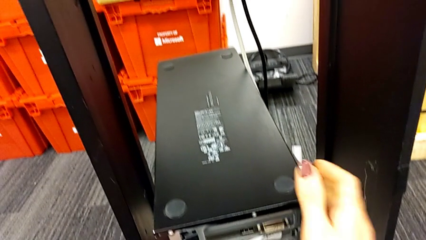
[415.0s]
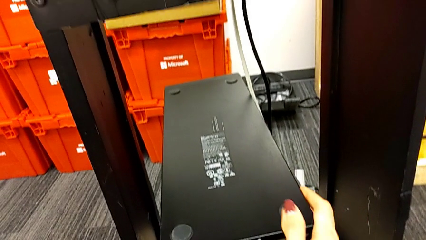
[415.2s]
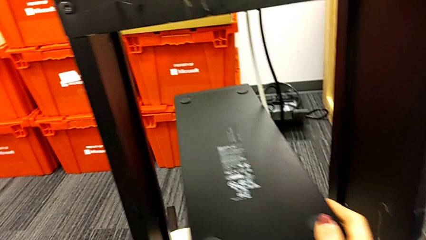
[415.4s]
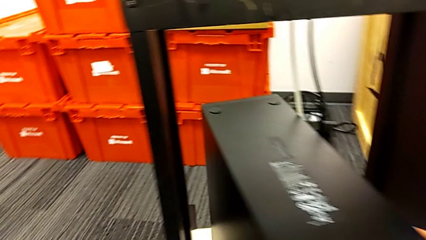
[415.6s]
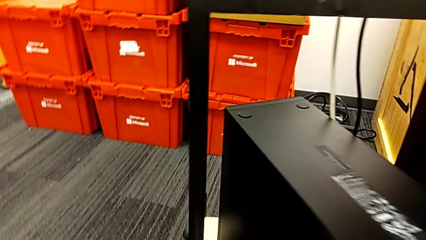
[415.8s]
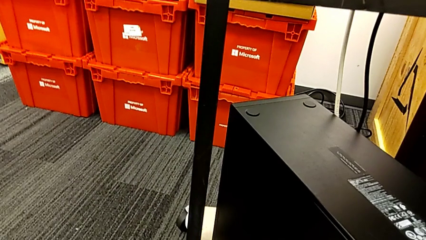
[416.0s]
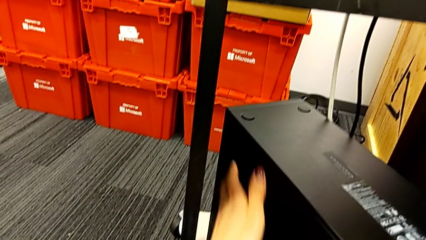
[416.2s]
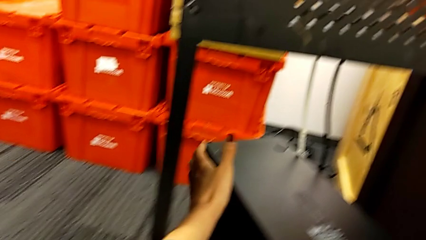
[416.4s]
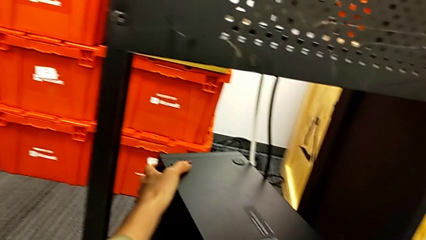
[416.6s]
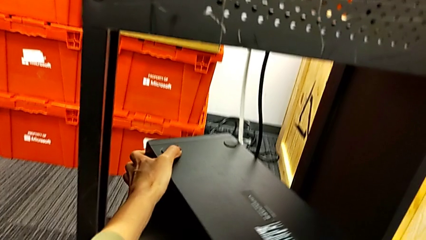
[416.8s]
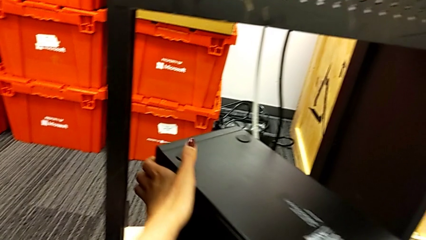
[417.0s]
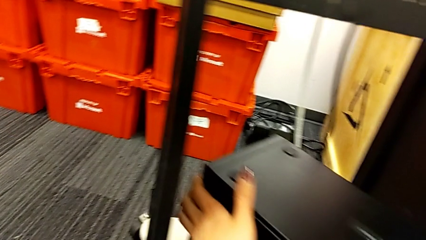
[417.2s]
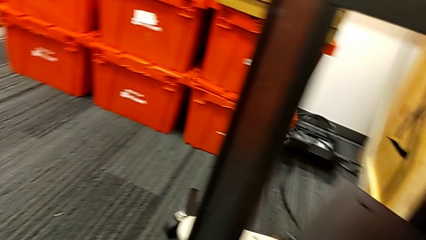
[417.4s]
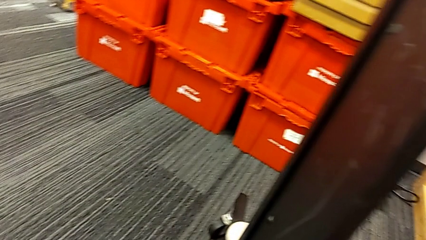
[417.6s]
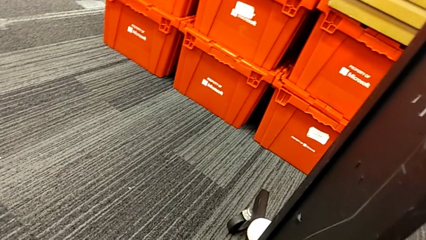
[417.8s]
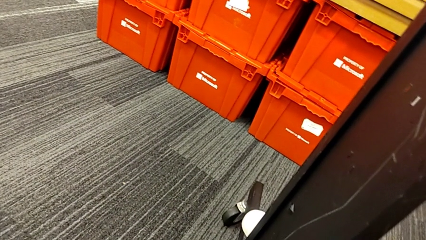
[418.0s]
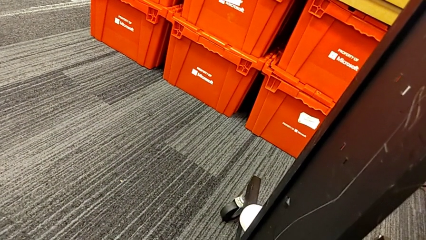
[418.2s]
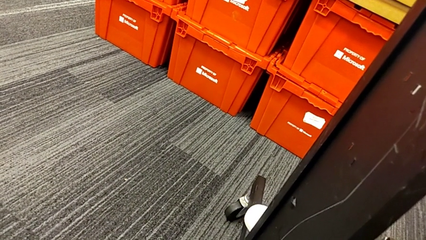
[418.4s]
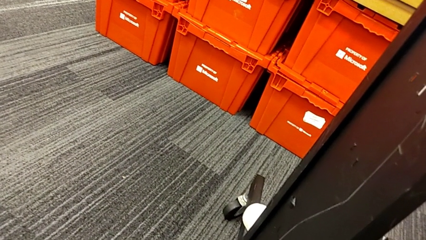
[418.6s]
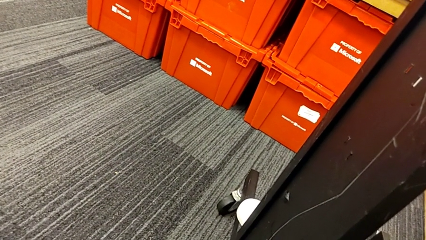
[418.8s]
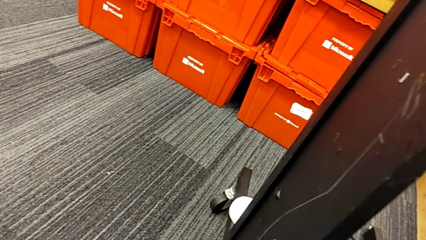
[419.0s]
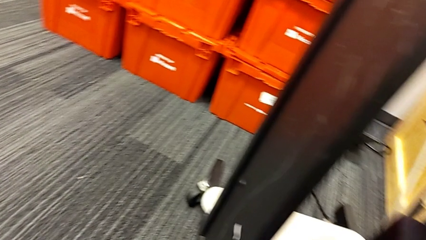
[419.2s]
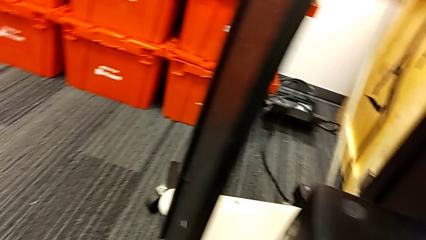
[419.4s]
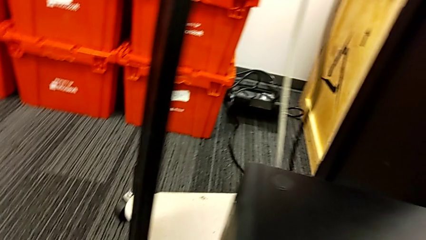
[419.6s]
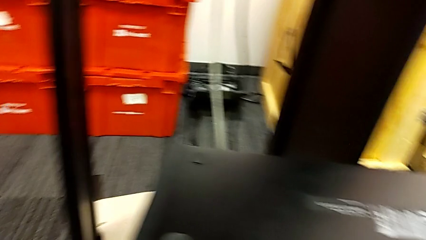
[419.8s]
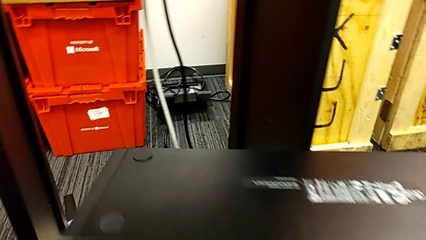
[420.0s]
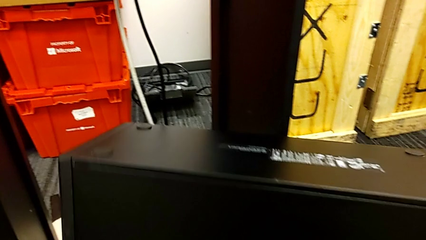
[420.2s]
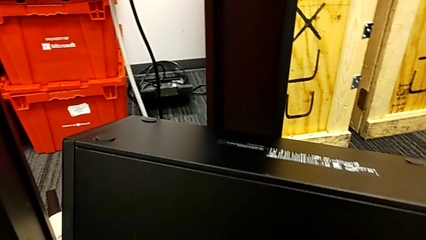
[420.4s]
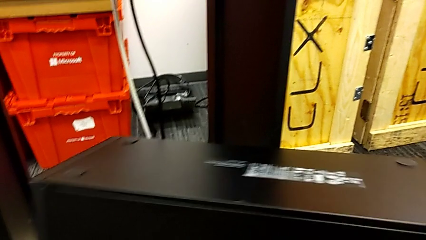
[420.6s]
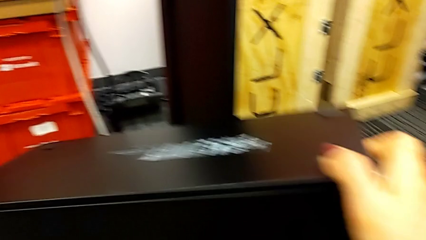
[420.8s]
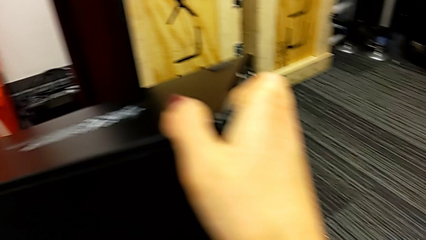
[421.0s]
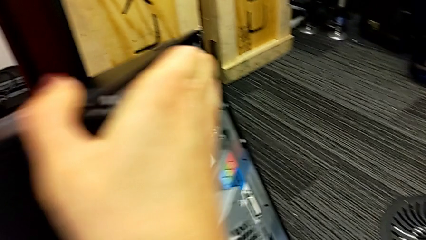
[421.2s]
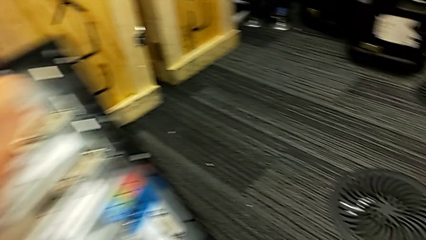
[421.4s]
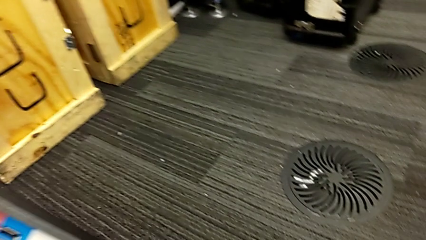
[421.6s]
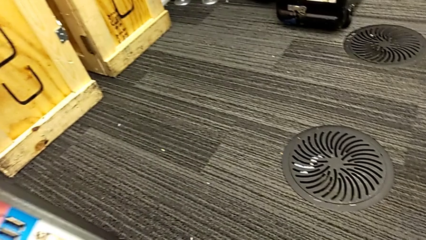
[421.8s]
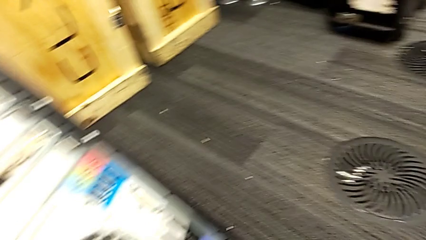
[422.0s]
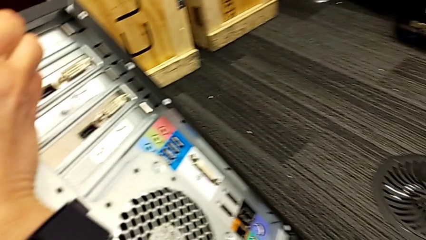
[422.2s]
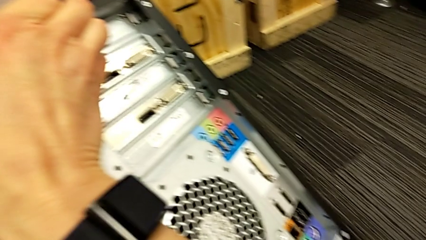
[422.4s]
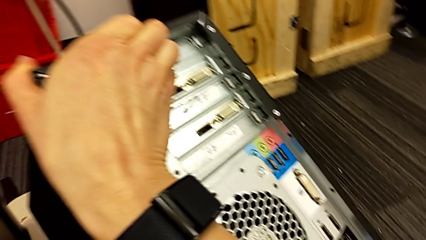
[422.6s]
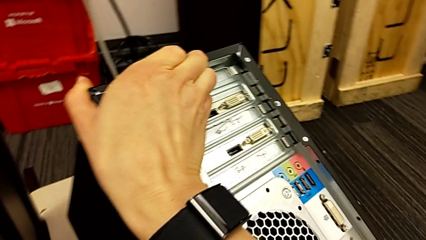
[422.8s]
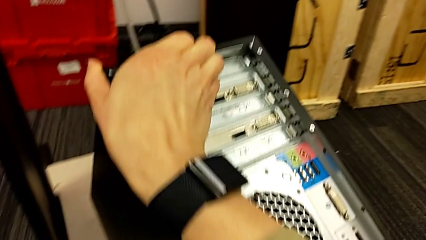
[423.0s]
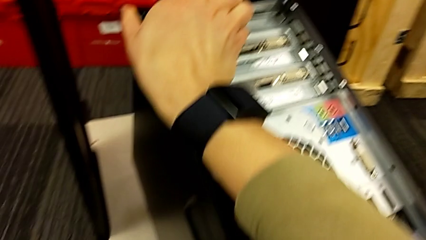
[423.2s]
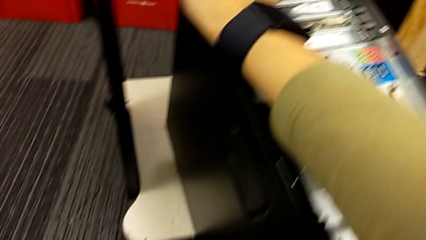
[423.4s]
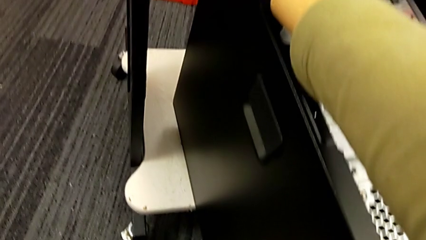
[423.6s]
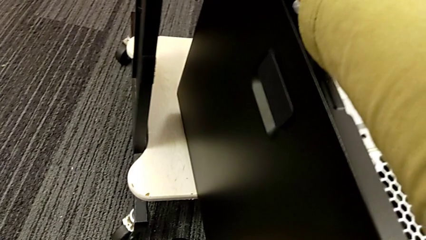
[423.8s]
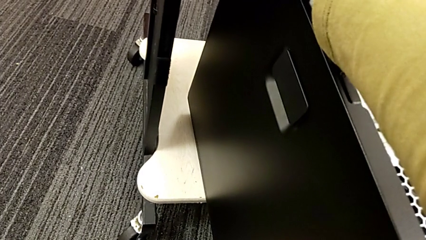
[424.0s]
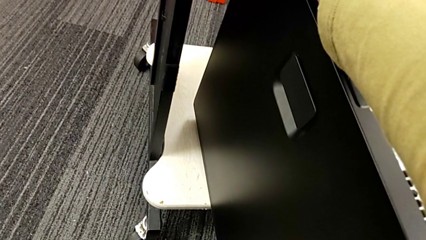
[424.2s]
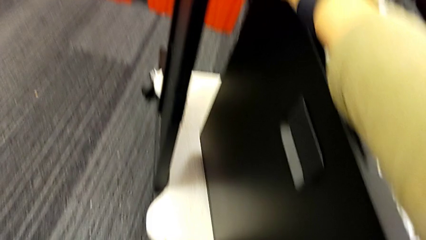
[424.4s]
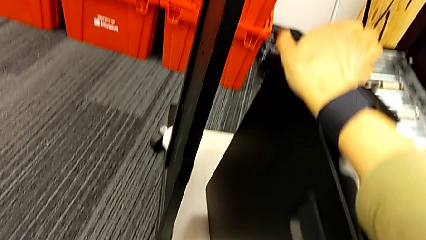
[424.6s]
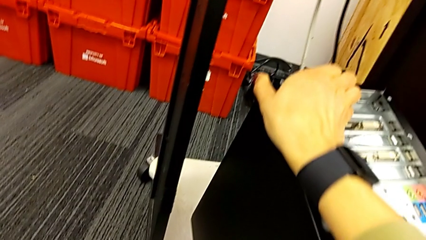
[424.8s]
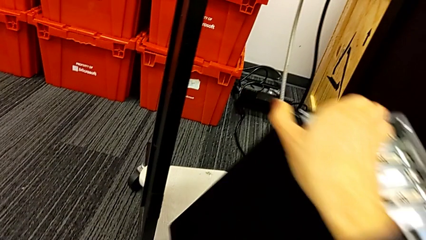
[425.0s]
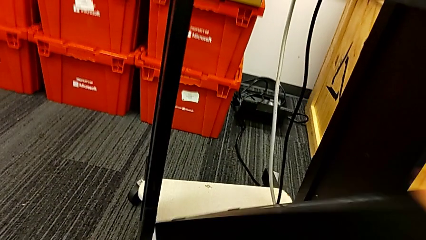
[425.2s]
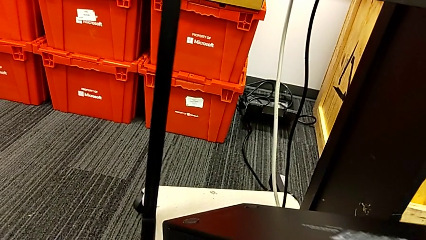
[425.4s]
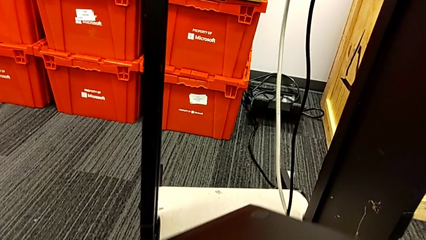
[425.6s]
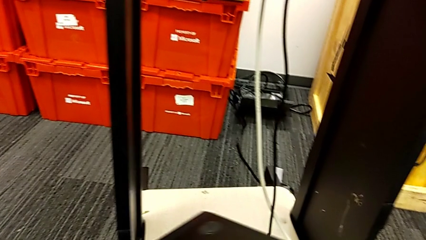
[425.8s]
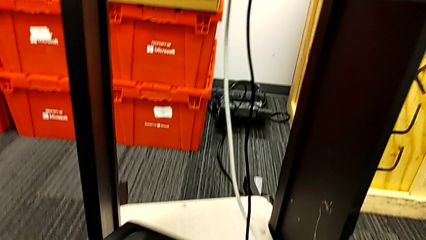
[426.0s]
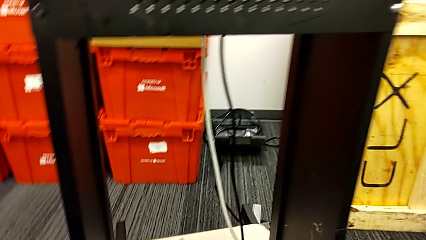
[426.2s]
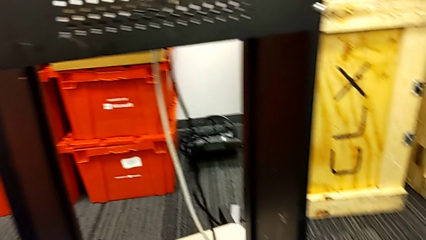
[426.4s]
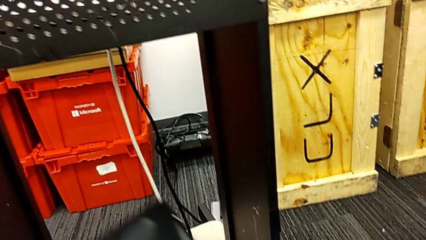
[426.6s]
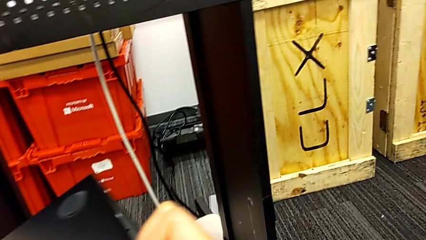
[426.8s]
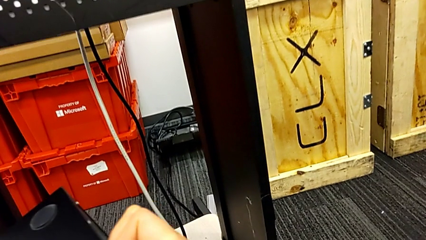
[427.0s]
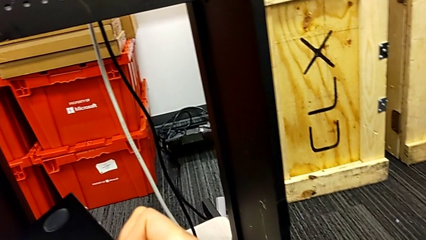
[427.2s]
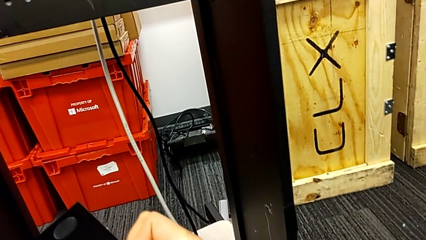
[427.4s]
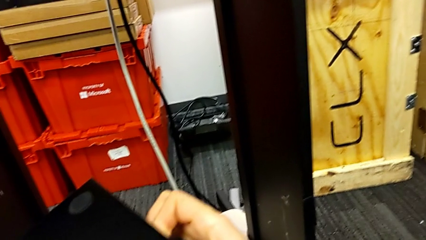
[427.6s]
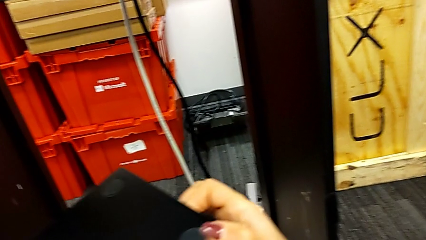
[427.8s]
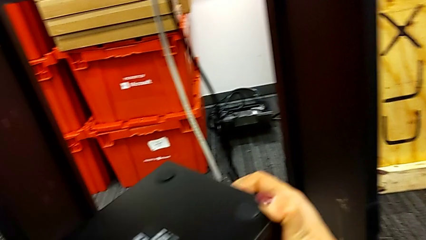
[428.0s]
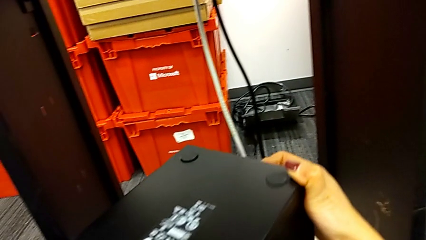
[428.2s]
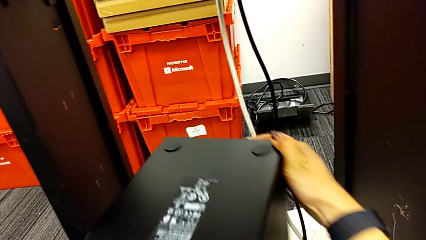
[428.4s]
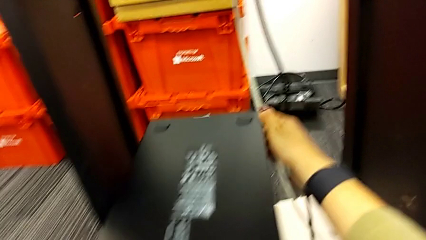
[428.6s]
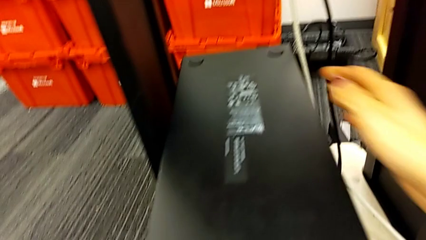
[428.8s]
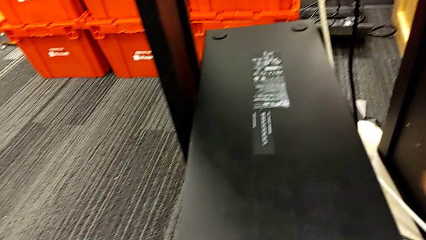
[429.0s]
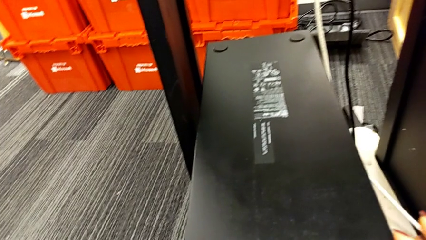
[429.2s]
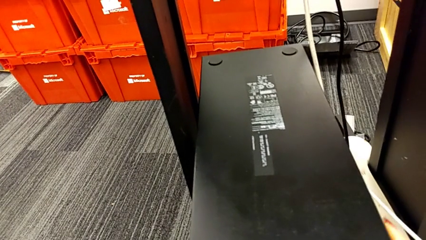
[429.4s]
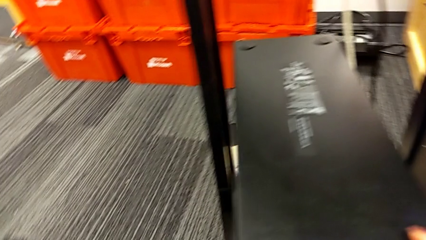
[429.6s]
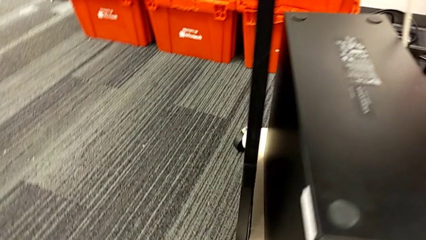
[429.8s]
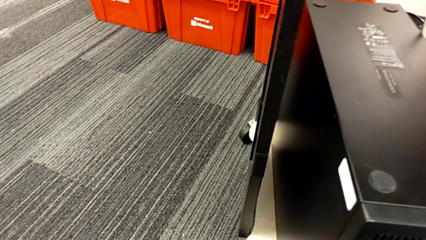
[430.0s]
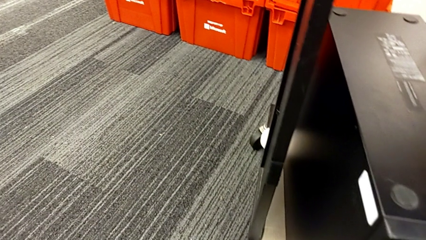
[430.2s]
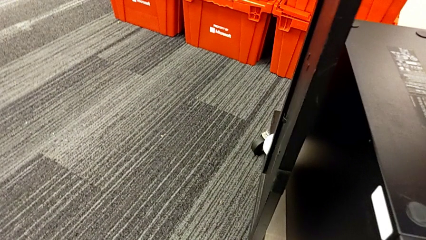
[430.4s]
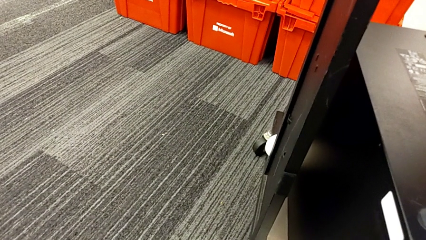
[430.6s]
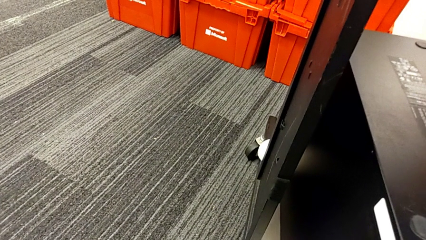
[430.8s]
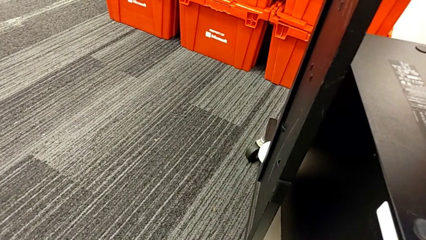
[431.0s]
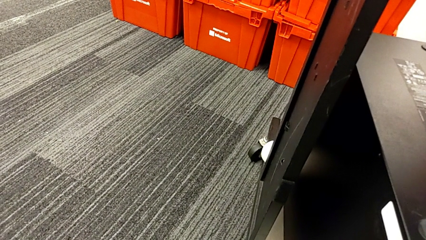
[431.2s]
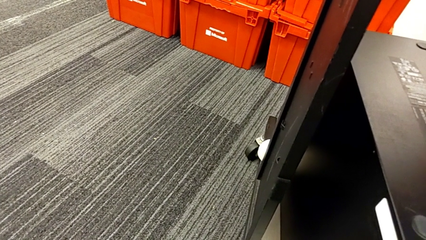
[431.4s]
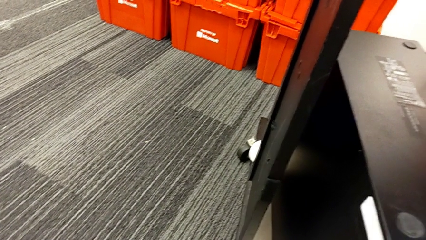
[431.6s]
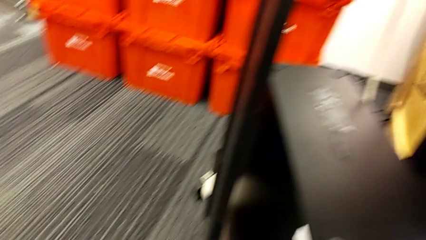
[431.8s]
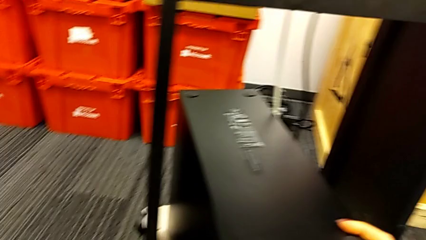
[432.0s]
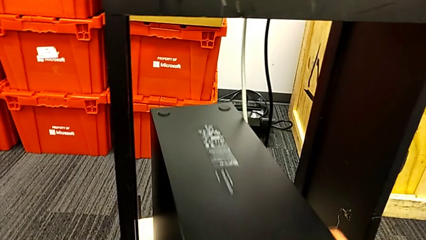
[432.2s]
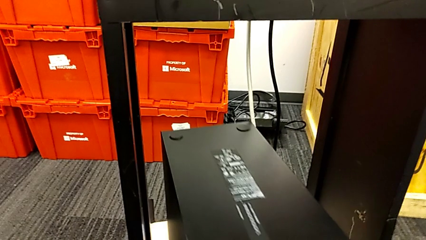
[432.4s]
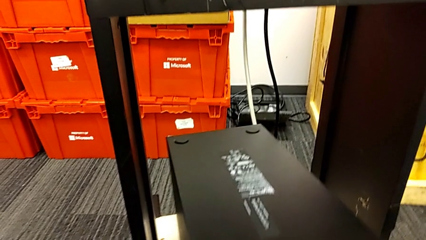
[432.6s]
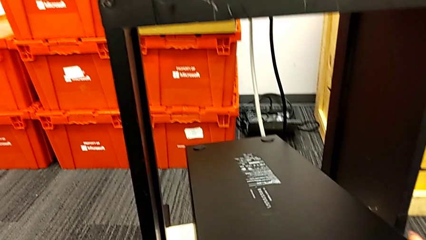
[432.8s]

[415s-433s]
The camera wearer is placing the computer tower on the shelf. They rotate the computer tower, flip it and slide it.
